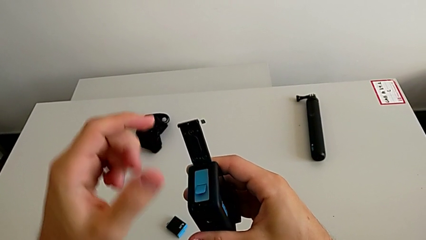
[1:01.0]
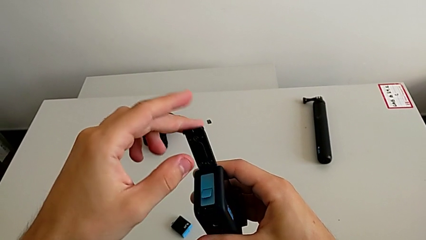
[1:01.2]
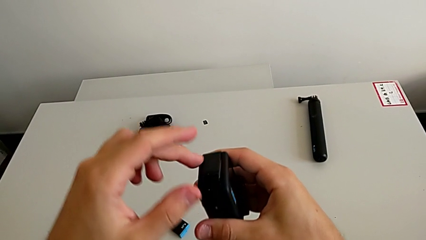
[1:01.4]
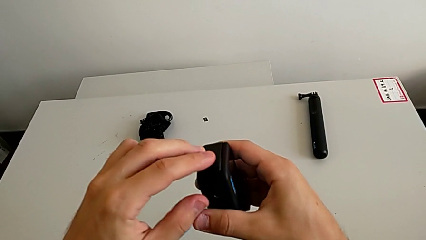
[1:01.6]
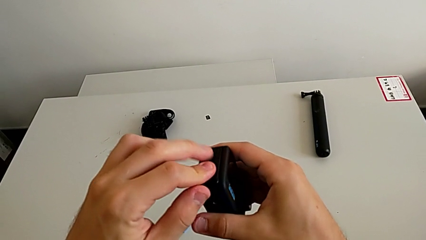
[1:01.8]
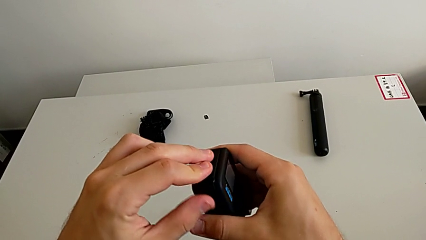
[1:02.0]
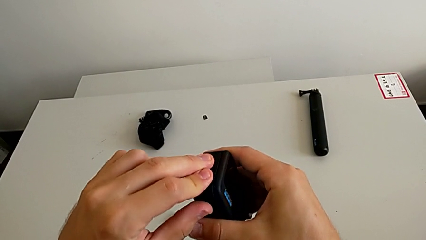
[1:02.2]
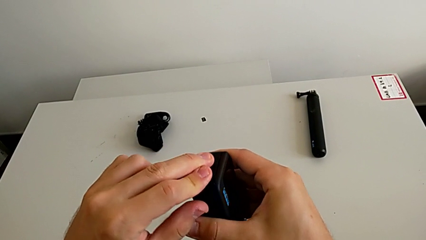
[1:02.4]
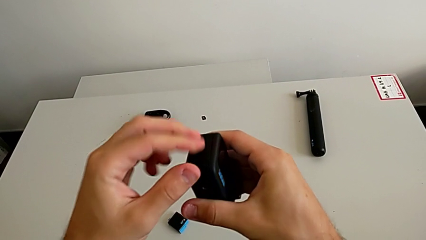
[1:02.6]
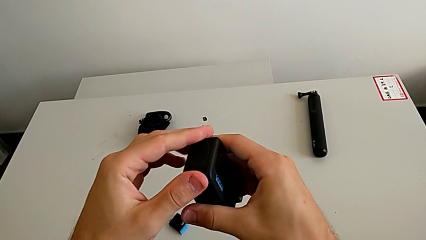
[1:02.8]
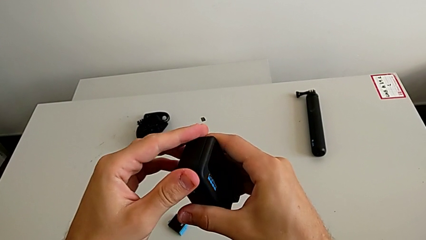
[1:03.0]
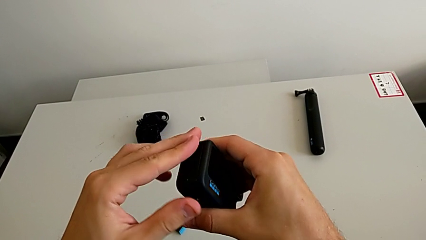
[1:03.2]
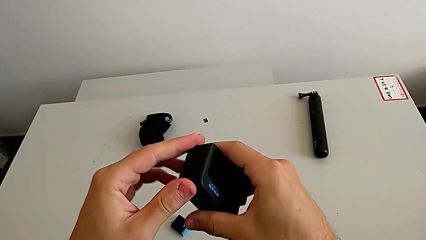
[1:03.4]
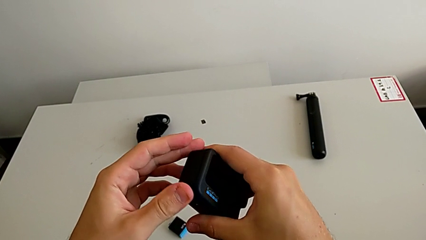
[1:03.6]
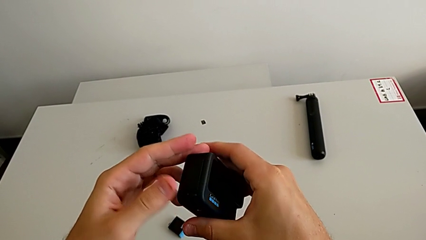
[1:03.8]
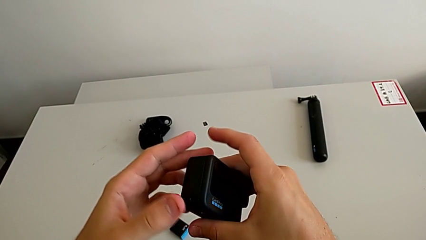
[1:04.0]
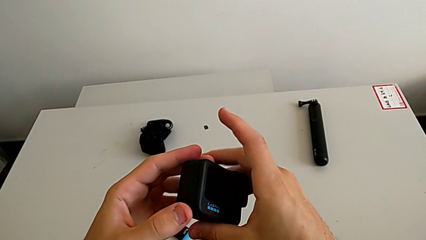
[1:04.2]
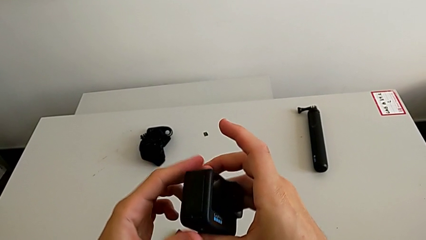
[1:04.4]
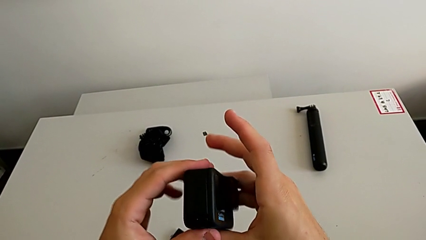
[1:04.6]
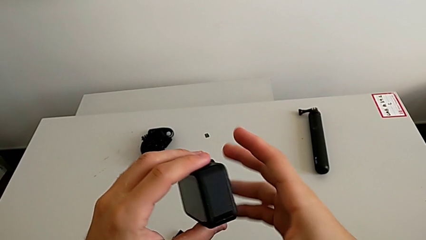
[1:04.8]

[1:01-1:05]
The camera wearer is changing the battery regularly. They close the battery door and rotate the GoPro.

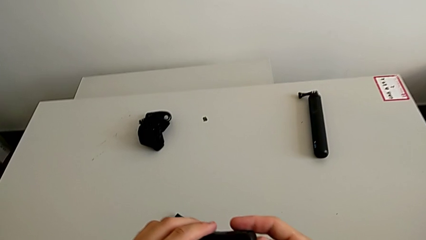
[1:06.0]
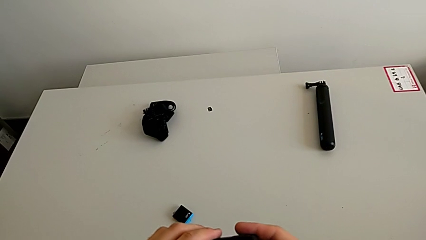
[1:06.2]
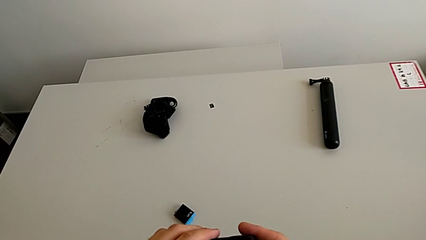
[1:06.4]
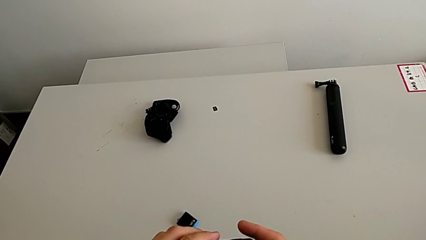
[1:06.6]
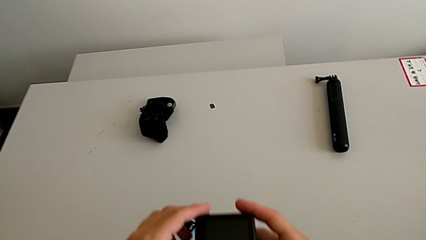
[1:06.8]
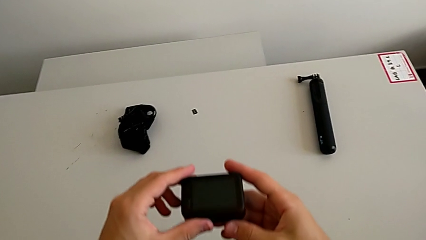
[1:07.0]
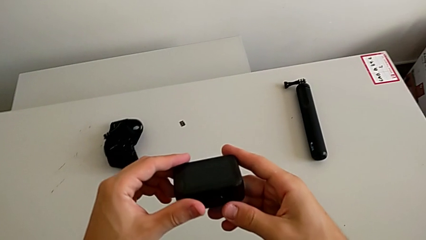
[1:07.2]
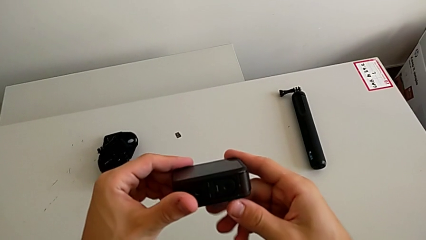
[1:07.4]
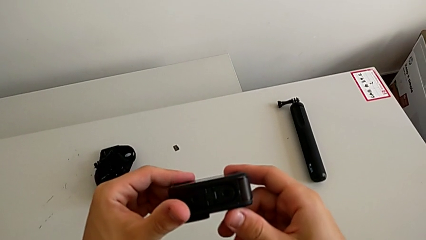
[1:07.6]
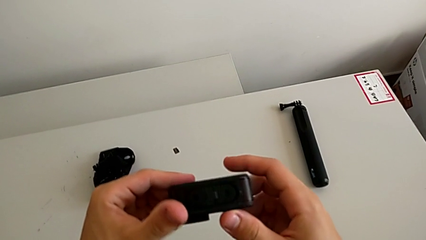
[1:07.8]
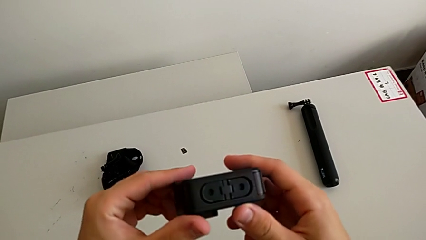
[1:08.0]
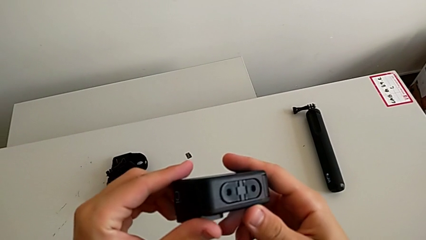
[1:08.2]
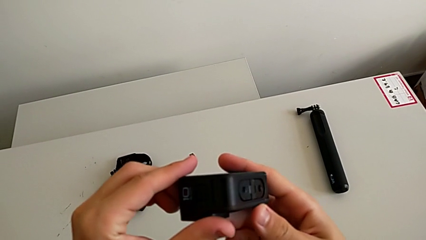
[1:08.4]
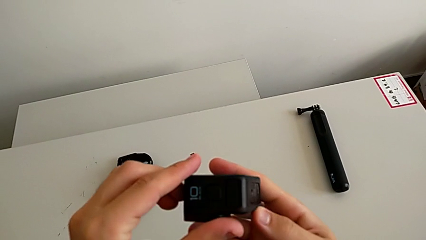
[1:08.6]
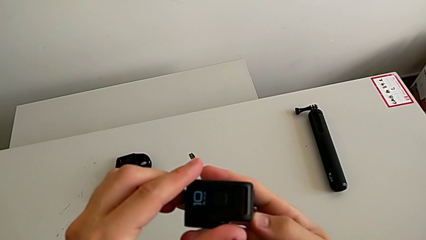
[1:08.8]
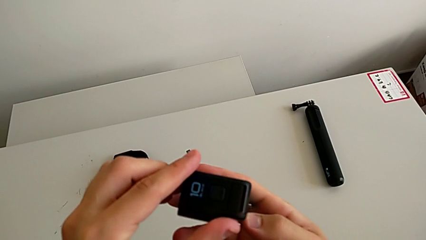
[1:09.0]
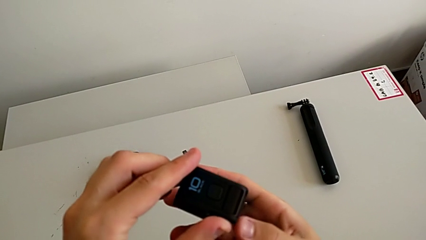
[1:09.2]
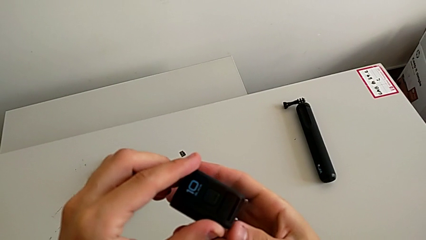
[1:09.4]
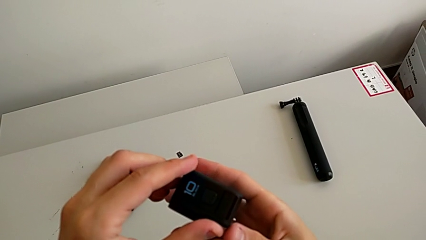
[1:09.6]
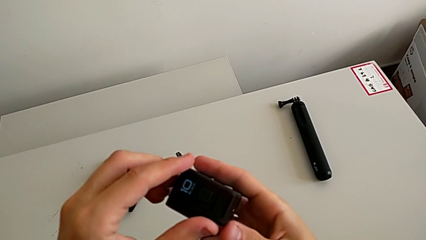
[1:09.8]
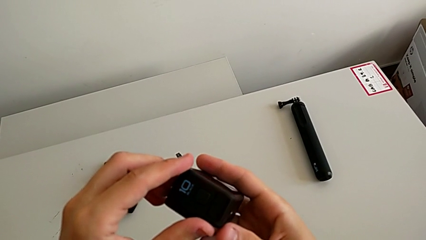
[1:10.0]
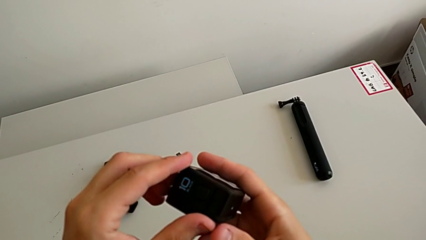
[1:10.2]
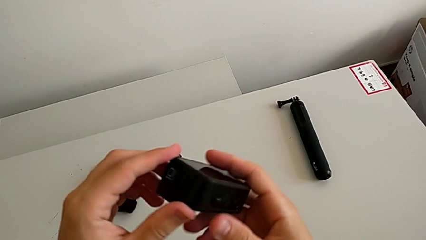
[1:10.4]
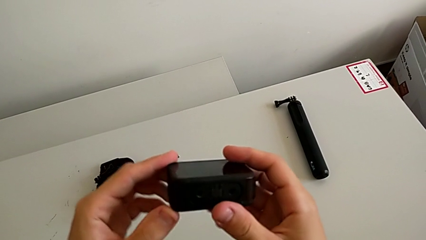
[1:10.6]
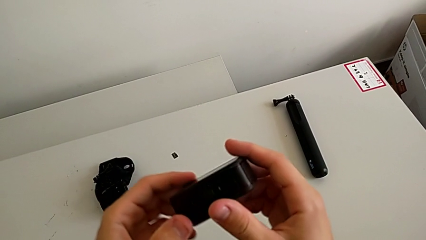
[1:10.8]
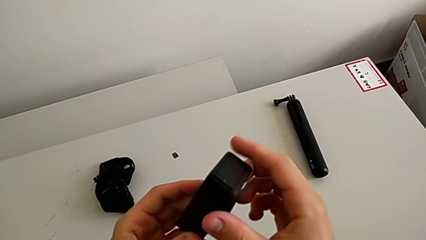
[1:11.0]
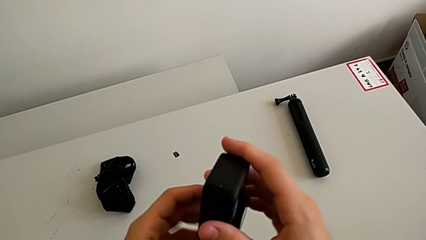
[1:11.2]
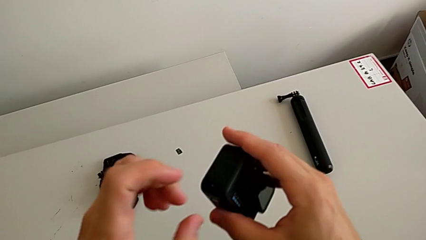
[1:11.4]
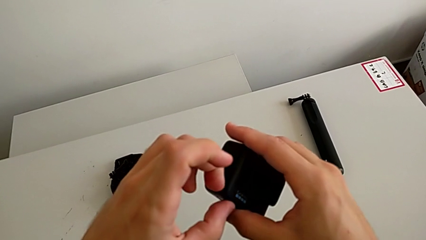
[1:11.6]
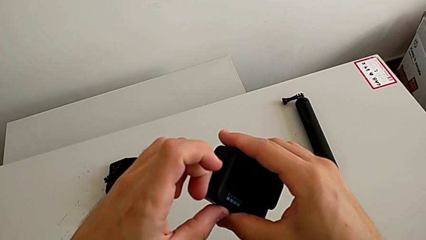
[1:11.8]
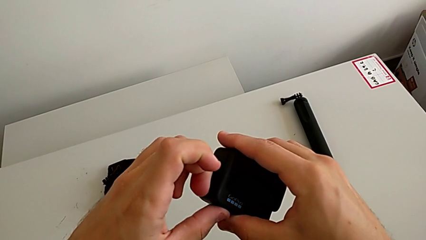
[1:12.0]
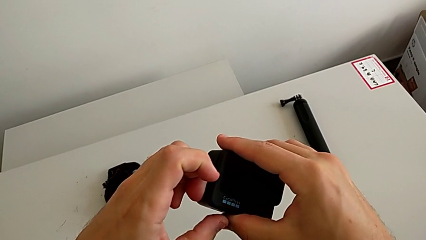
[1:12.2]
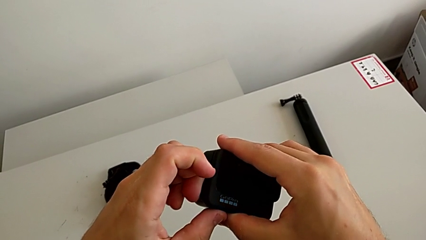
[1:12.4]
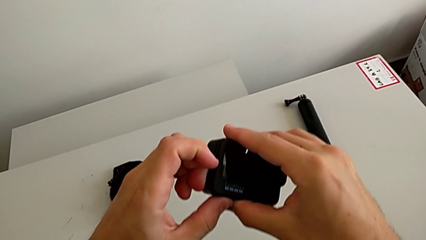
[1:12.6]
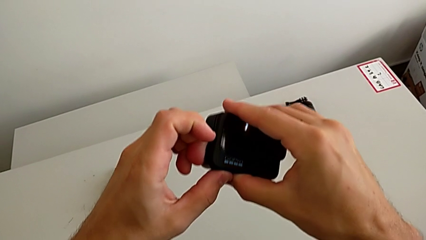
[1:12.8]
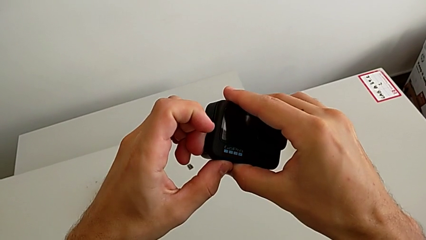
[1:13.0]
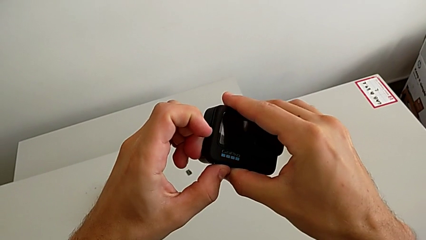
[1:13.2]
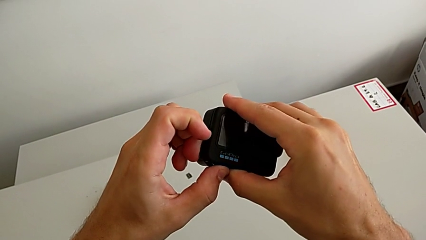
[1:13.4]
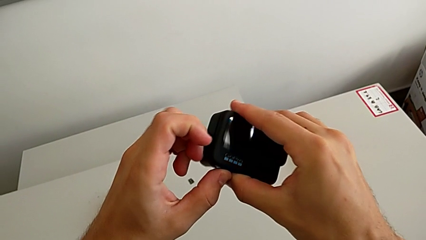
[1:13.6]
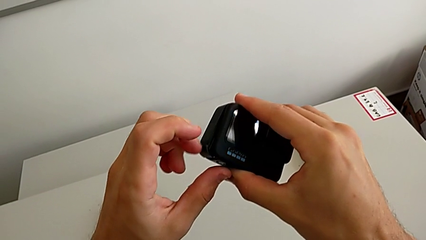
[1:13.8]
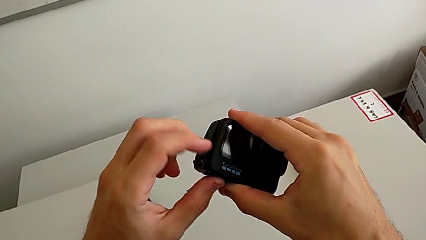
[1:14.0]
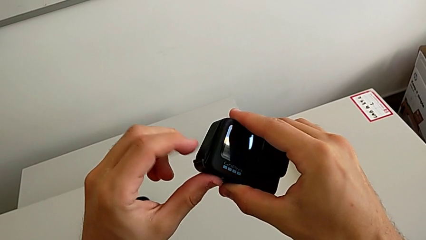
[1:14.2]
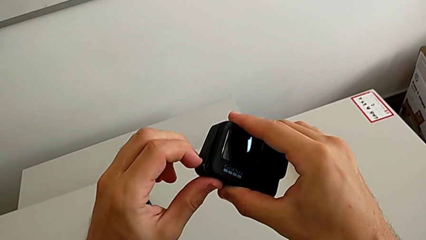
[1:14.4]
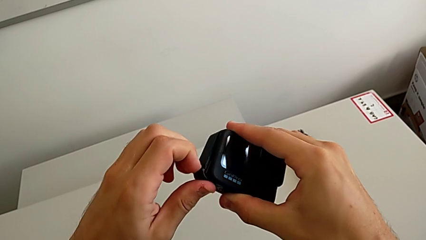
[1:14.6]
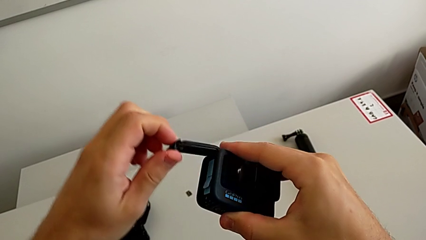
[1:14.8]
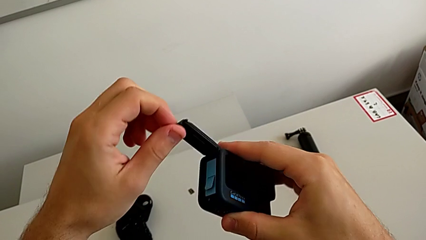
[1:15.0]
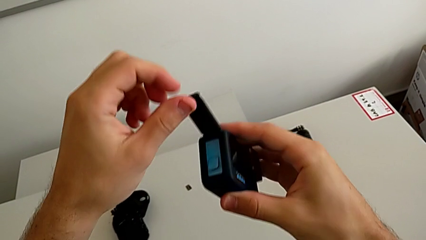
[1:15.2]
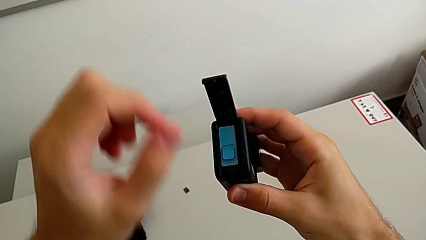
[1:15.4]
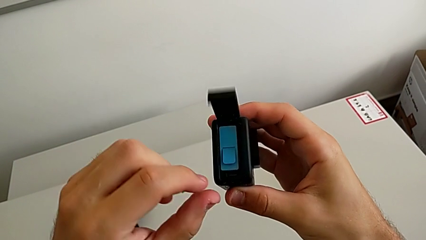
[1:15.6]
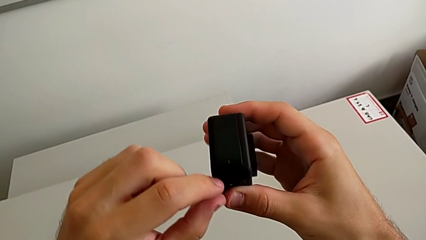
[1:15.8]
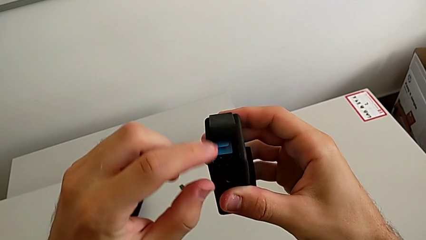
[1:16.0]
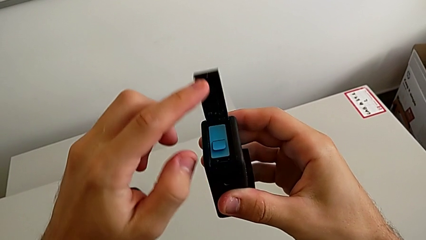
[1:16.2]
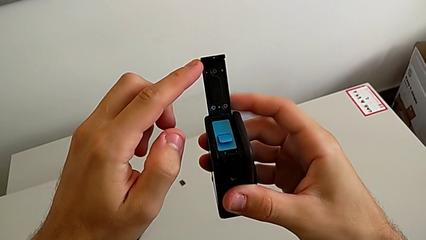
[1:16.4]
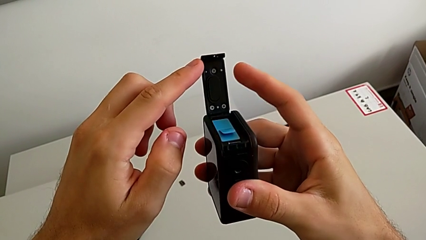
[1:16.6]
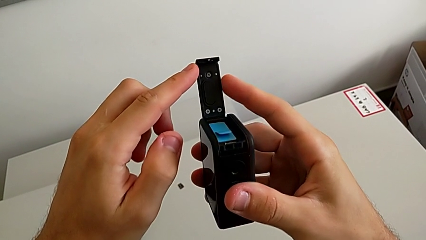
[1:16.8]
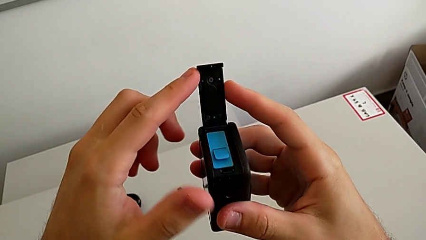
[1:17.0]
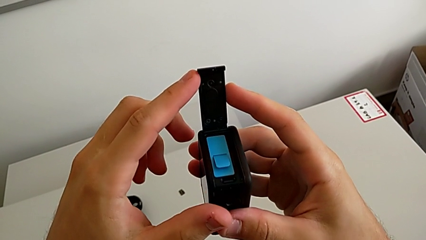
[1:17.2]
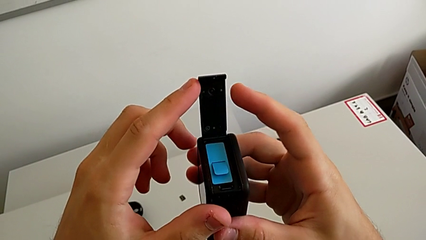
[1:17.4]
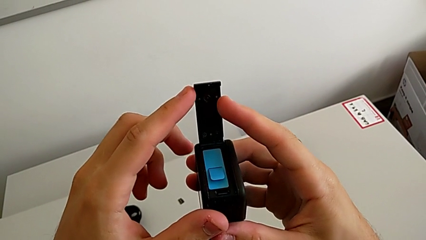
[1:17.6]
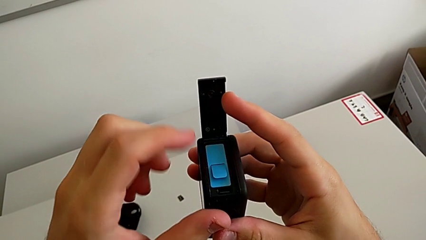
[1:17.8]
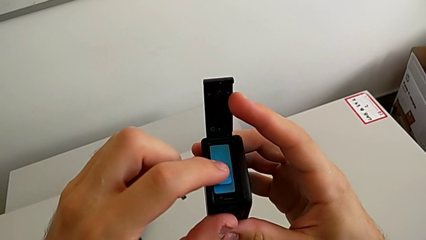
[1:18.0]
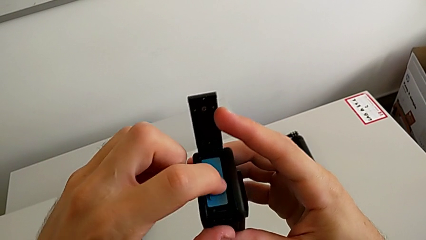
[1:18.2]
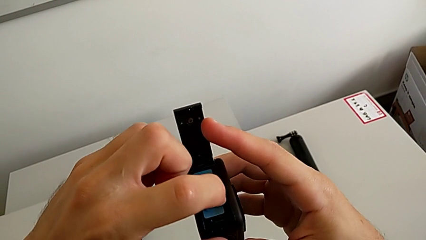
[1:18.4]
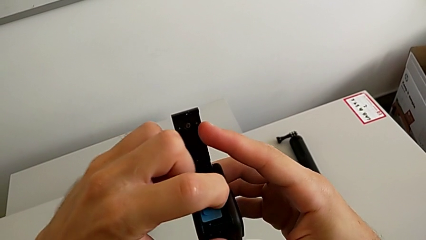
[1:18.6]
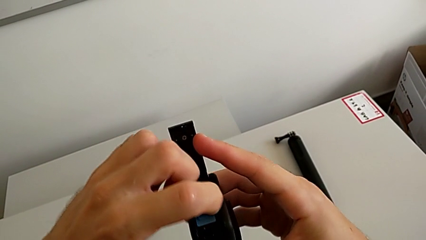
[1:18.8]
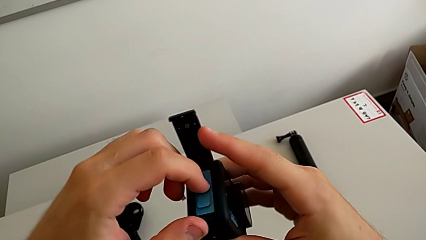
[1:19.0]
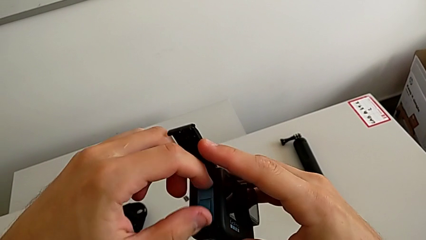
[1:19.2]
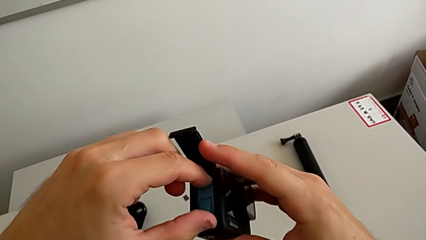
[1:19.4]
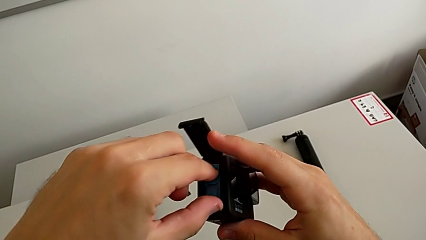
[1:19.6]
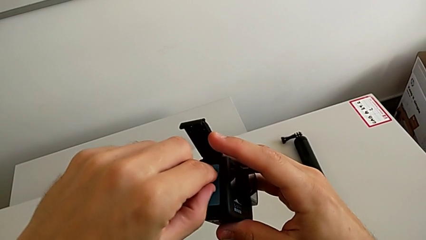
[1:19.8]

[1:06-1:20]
The camera wearer is changing the micro SD card. They rotate the GoPro, grab the battery door, open it and grab the battery.
